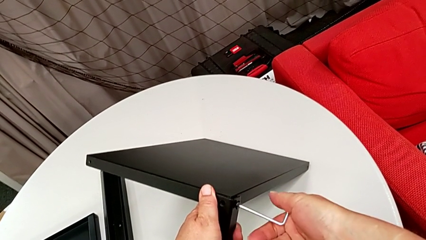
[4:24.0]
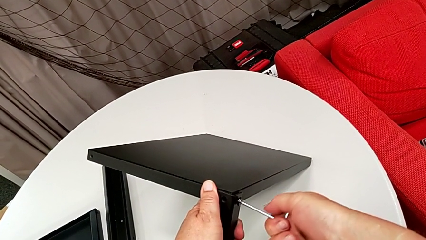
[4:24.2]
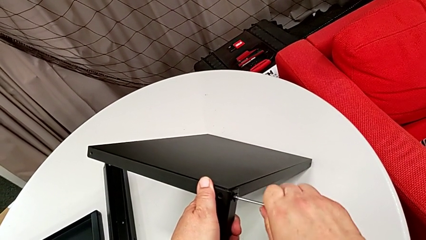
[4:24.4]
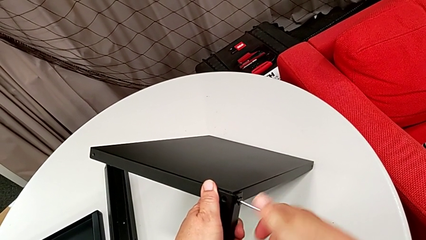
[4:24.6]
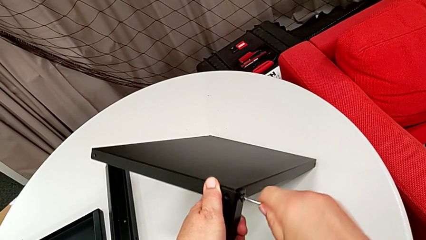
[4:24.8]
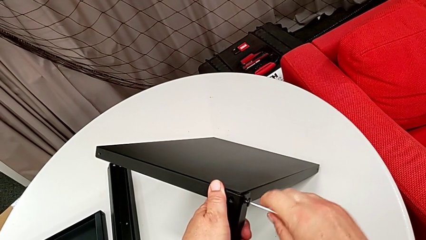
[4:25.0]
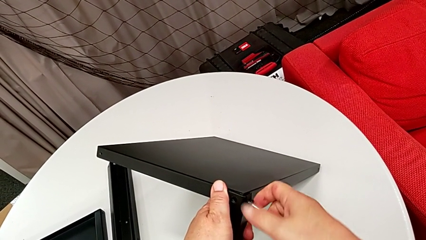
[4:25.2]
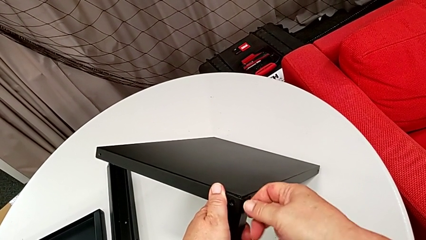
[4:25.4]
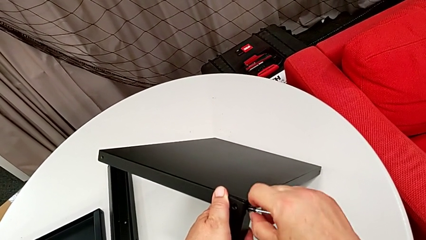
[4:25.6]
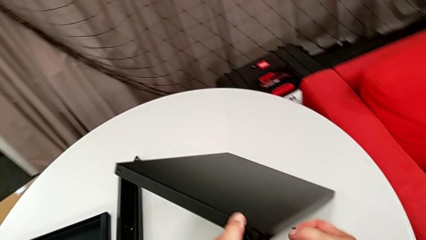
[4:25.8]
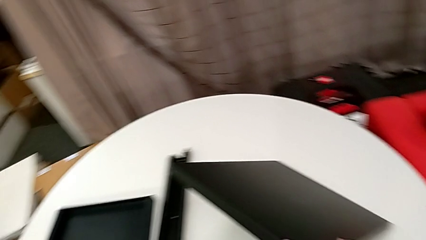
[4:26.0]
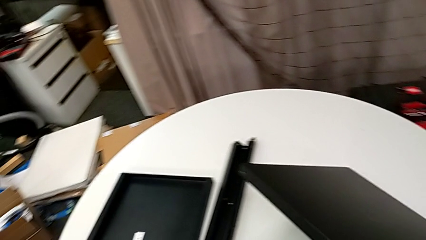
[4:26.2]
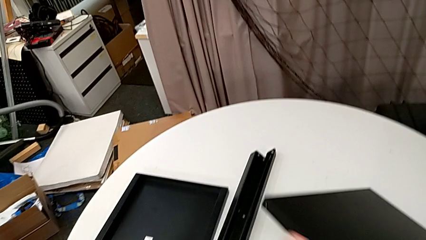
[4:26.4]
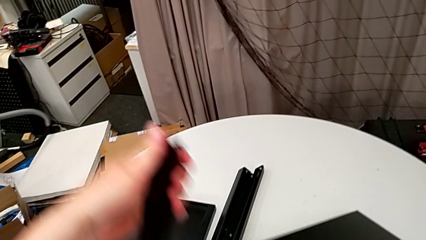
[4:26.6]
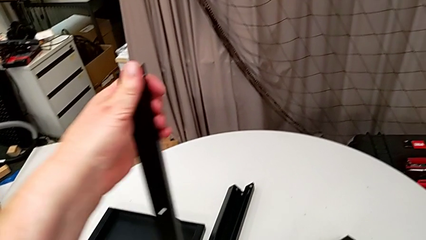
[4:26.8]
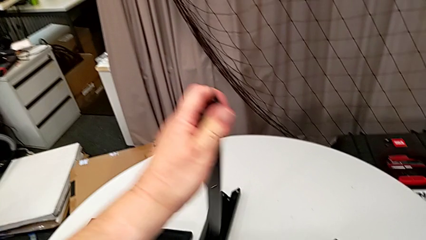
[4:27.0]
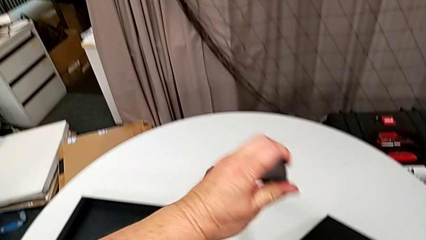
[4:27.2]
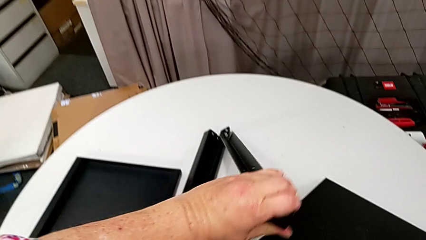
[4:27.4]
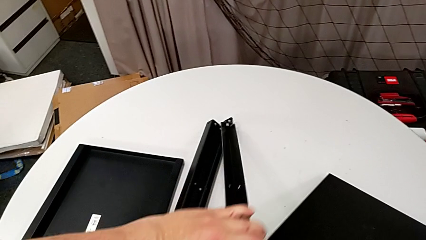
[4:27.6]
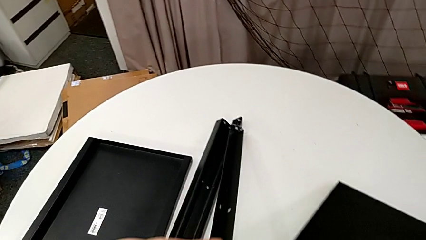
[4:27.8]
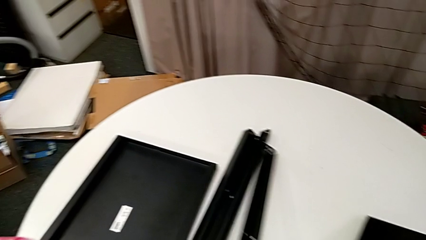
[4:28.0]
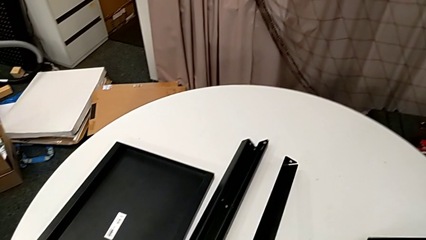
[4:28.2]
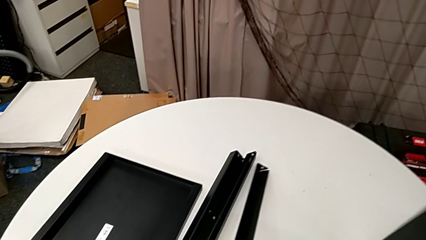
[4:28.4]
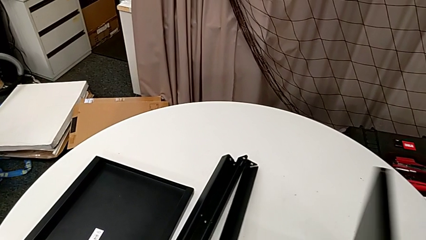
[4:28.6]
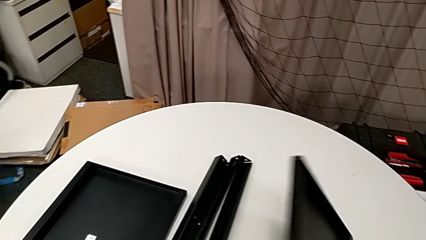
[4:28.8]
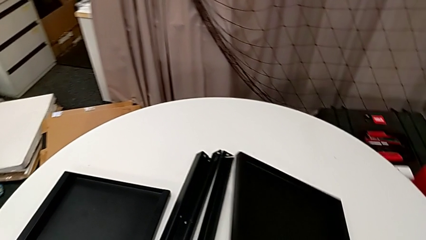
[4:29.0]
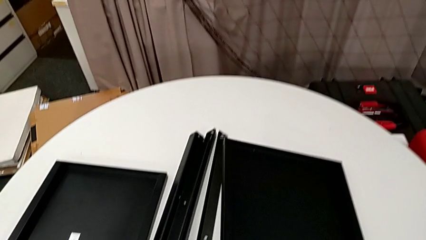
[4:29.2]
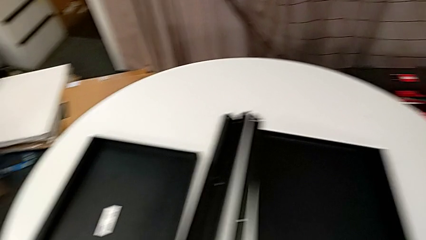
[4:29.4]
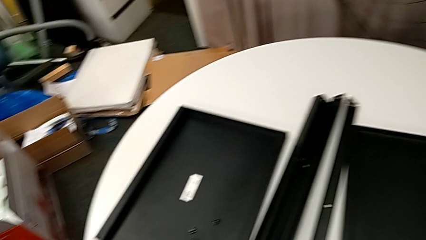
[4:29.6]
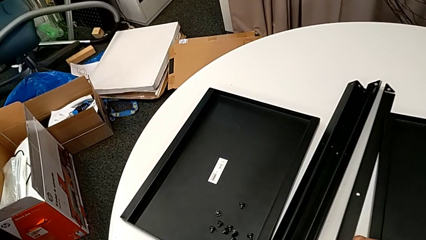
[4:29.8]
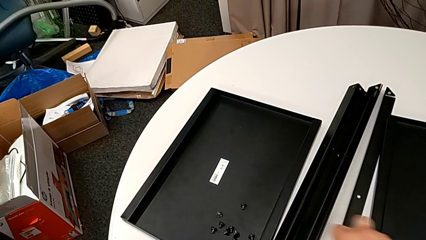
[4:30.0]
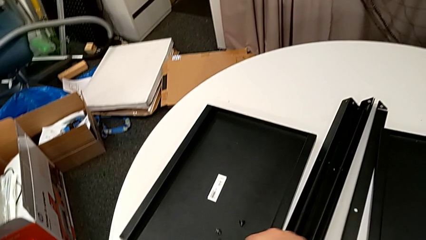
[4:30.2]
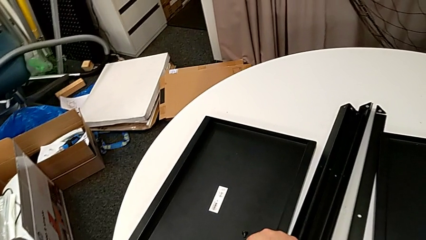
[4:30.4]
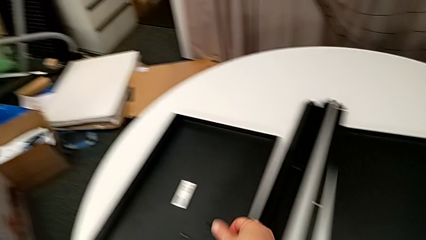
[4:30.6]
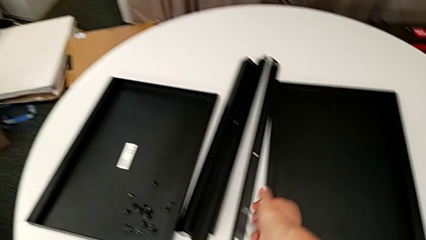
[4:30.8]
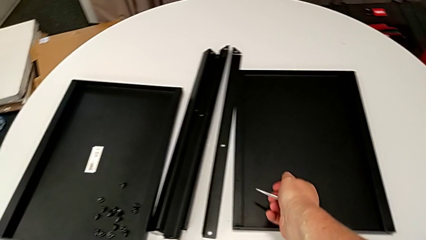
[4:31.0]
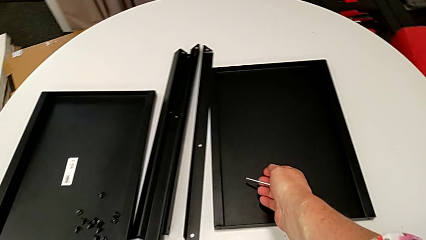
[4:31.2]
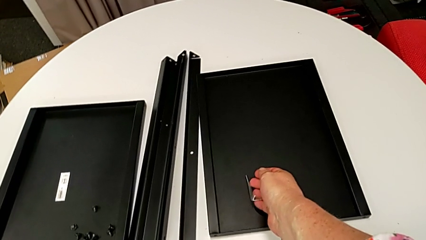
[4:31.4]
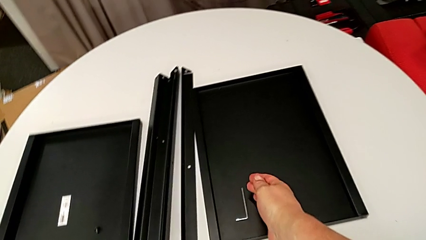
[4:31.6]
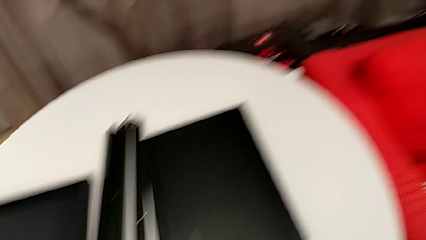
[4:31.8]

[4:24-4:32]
The camera wearer is disassembling the fourth leg of the table. They disassemble the hex socket head and withdraw the Allen wrench with the right hand, disassemble the leg, disassemble the tray, place the leg, place the tray, place the hex socket head and place the Allen wrench.
